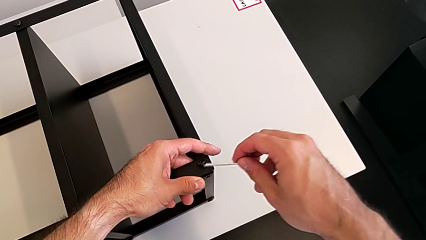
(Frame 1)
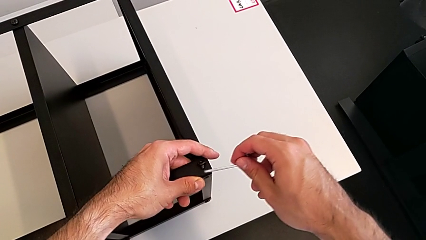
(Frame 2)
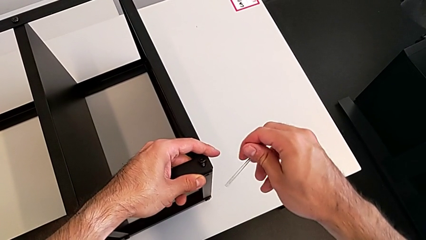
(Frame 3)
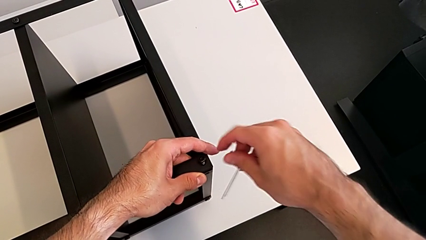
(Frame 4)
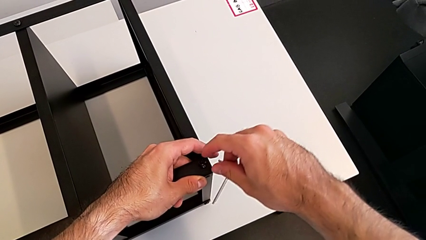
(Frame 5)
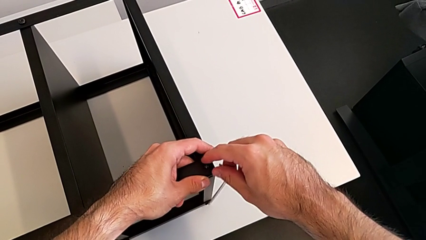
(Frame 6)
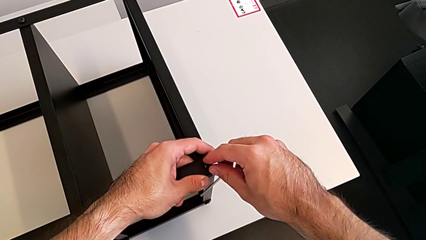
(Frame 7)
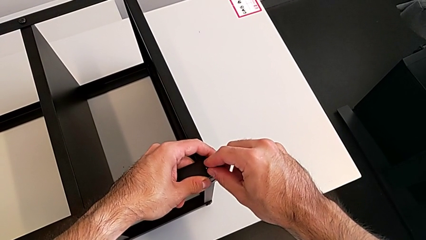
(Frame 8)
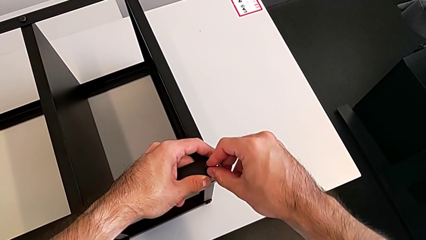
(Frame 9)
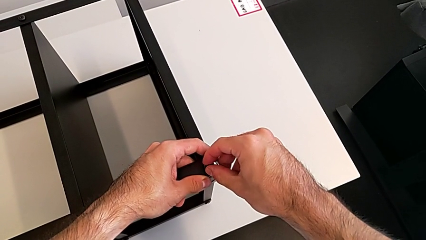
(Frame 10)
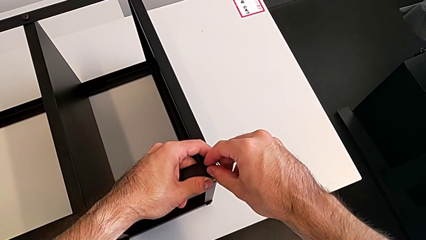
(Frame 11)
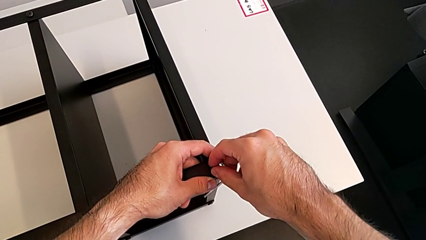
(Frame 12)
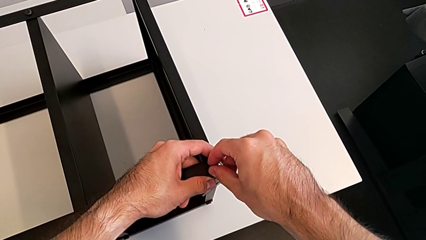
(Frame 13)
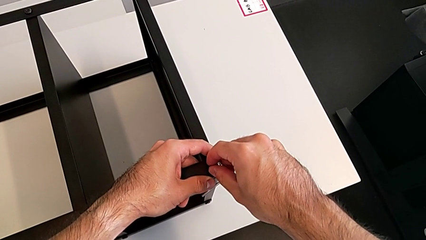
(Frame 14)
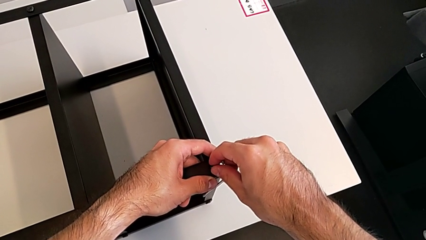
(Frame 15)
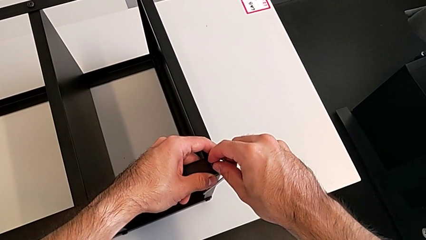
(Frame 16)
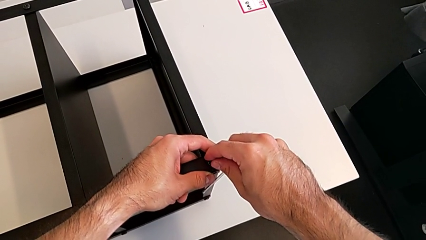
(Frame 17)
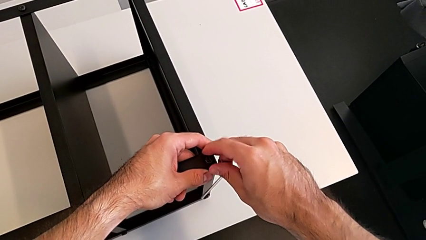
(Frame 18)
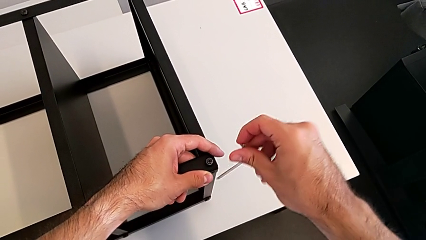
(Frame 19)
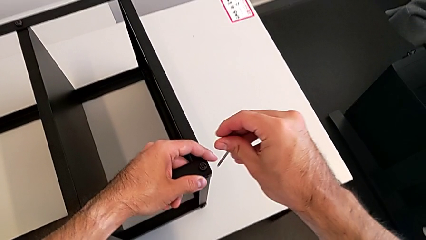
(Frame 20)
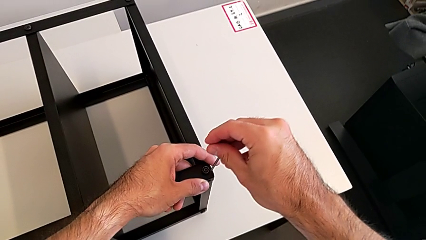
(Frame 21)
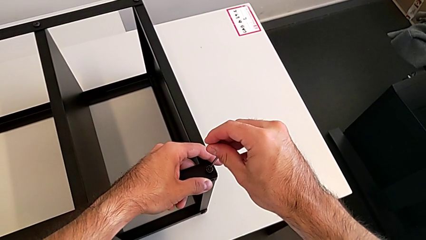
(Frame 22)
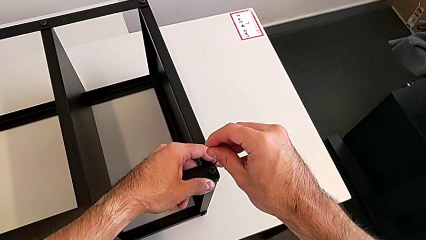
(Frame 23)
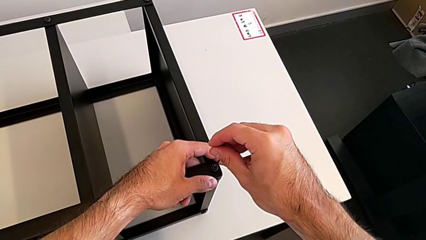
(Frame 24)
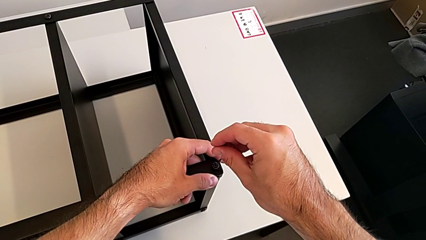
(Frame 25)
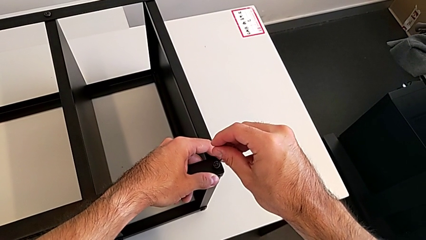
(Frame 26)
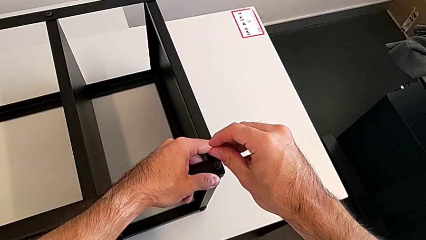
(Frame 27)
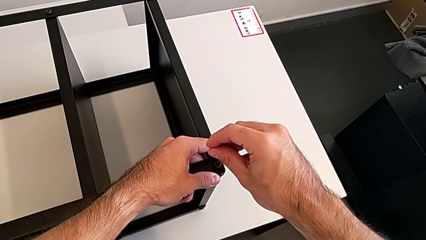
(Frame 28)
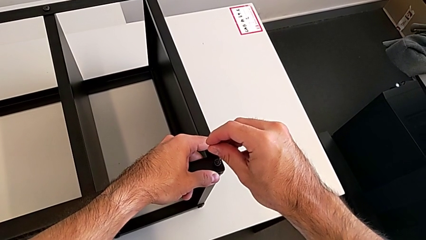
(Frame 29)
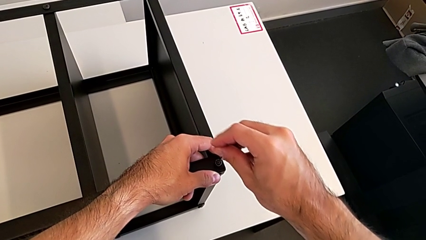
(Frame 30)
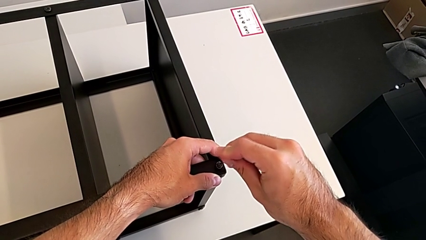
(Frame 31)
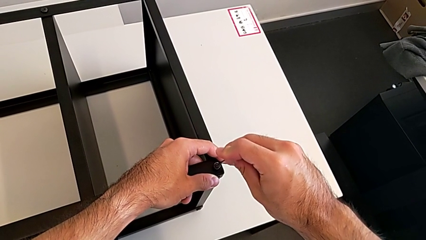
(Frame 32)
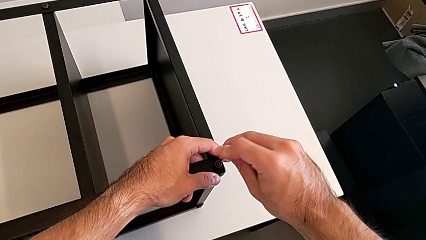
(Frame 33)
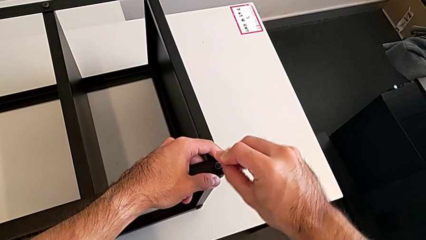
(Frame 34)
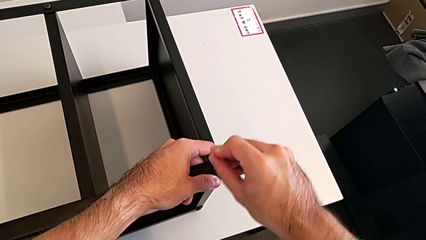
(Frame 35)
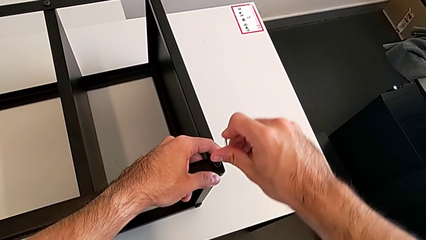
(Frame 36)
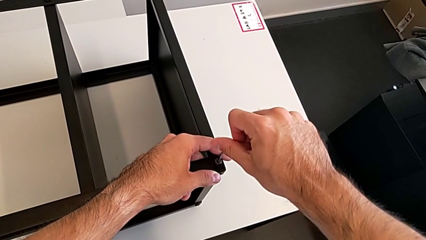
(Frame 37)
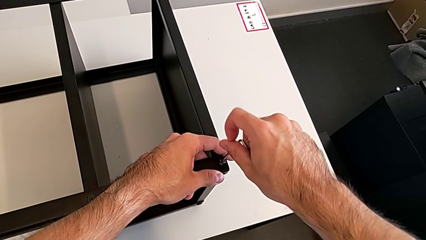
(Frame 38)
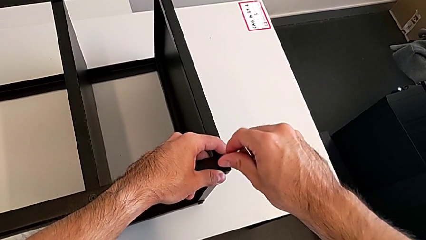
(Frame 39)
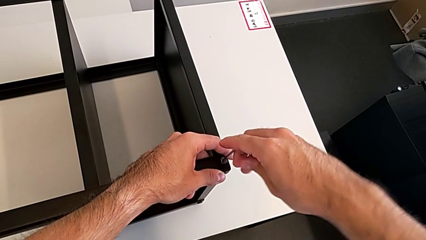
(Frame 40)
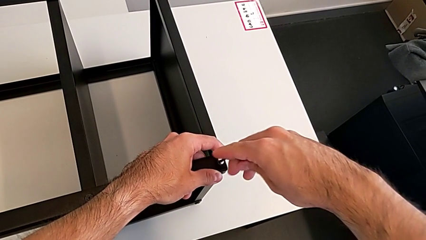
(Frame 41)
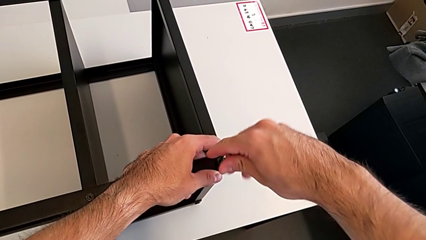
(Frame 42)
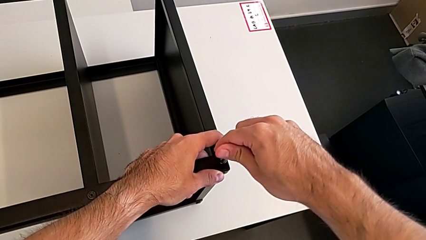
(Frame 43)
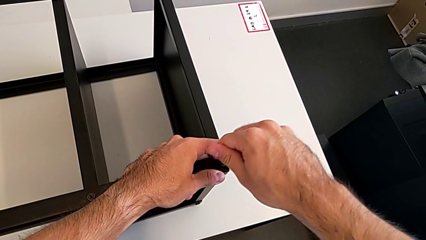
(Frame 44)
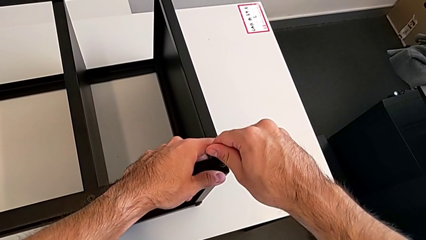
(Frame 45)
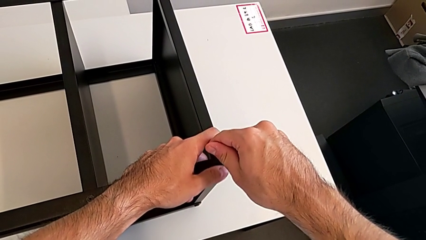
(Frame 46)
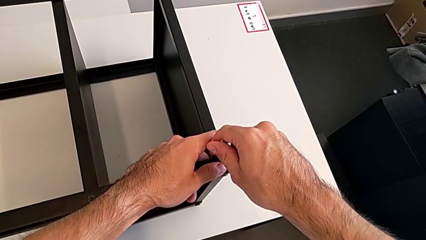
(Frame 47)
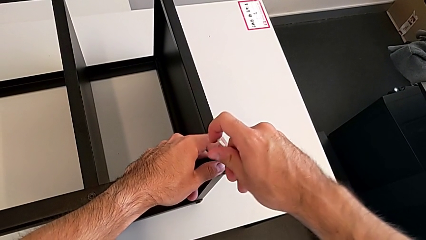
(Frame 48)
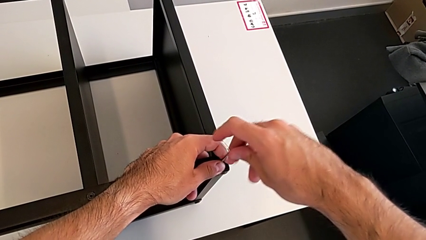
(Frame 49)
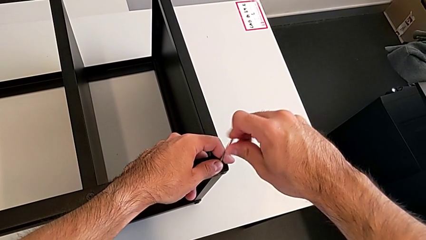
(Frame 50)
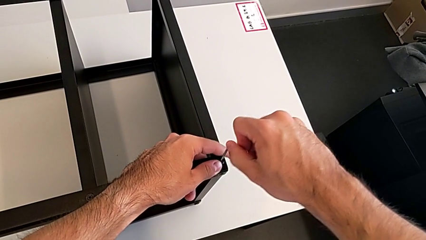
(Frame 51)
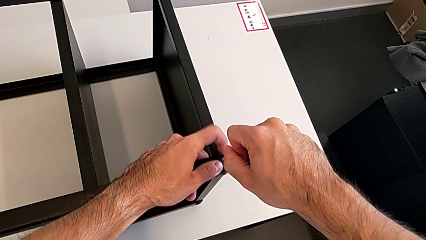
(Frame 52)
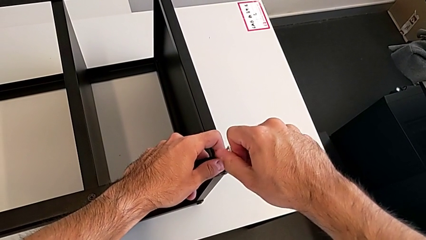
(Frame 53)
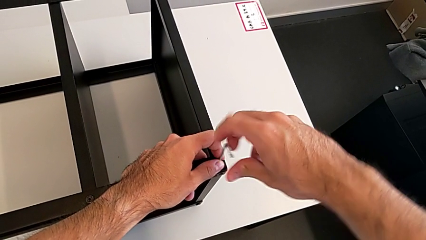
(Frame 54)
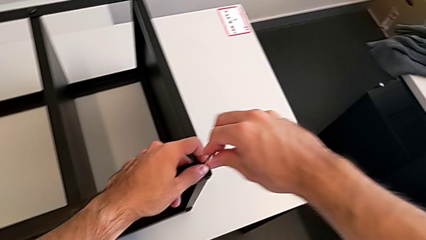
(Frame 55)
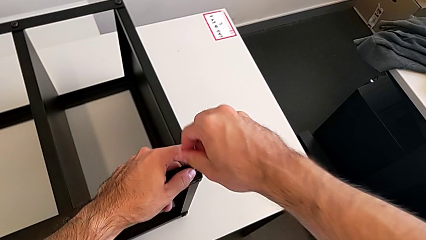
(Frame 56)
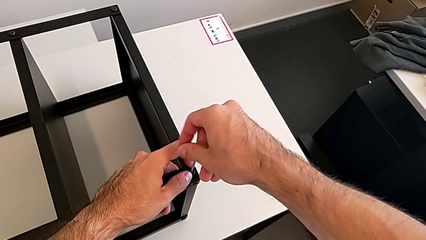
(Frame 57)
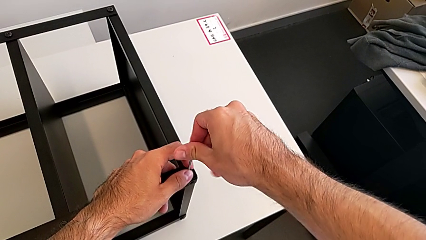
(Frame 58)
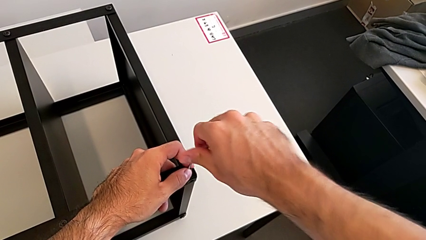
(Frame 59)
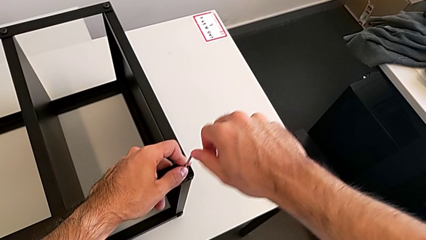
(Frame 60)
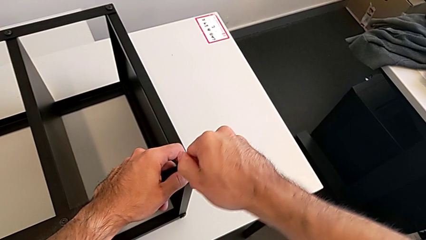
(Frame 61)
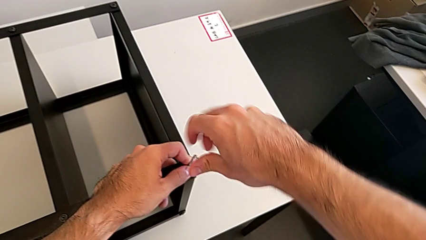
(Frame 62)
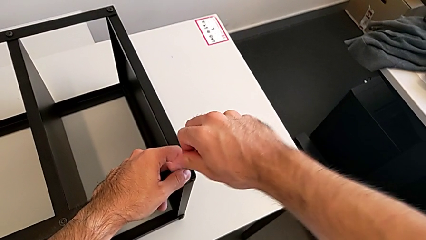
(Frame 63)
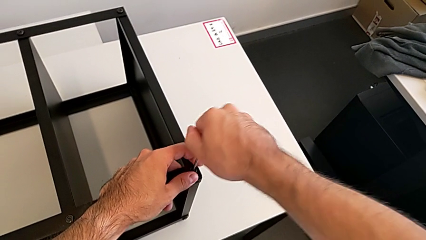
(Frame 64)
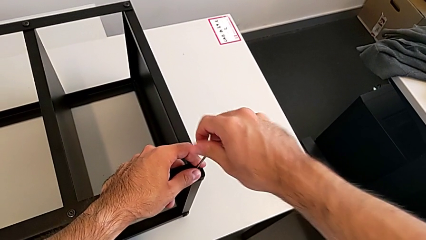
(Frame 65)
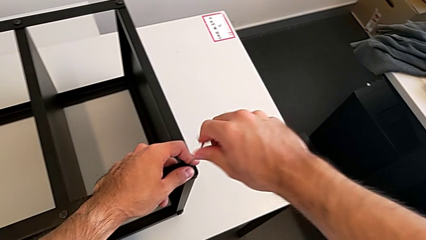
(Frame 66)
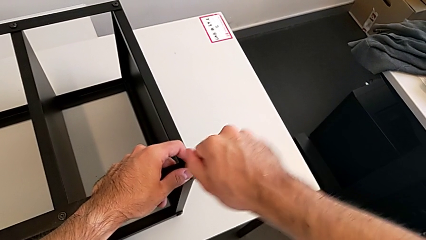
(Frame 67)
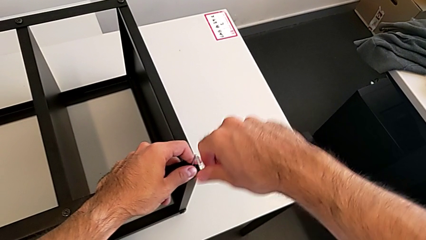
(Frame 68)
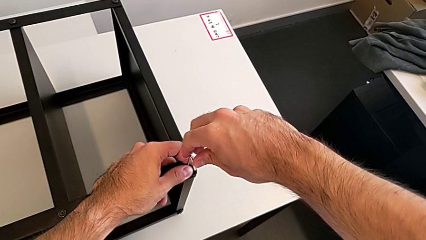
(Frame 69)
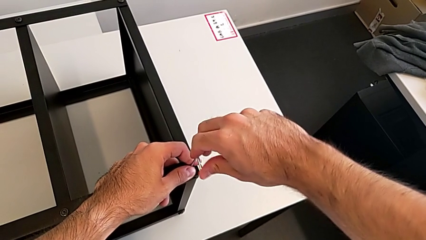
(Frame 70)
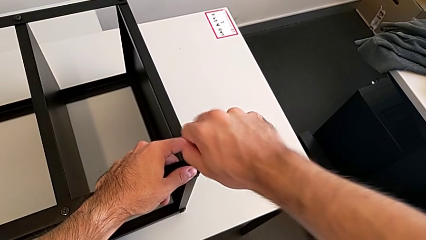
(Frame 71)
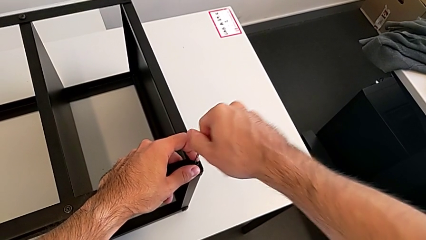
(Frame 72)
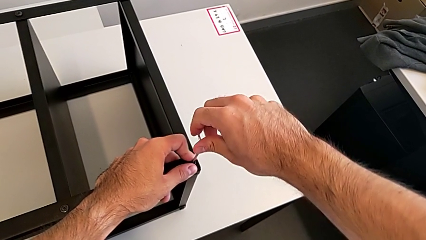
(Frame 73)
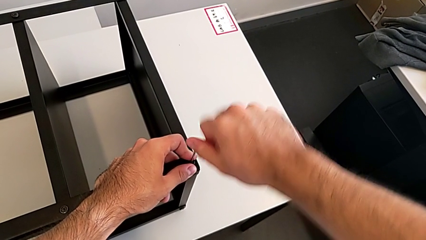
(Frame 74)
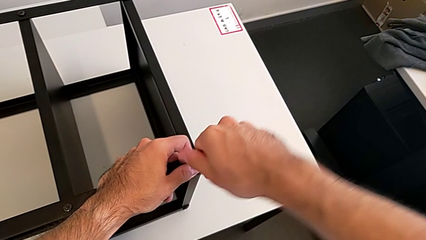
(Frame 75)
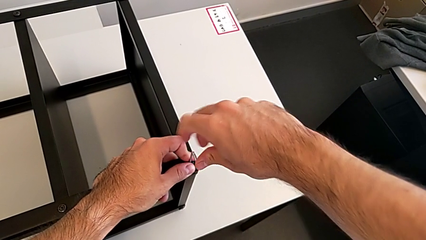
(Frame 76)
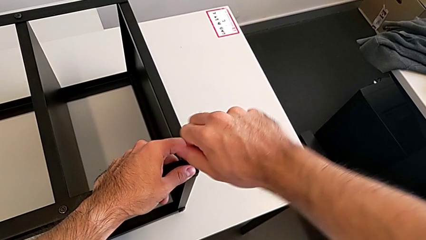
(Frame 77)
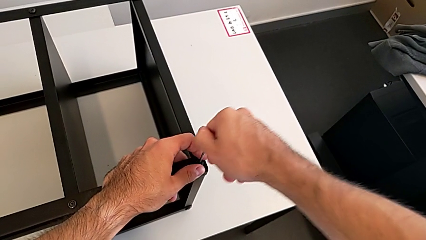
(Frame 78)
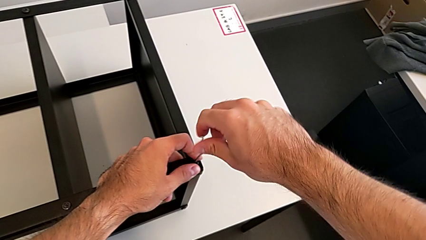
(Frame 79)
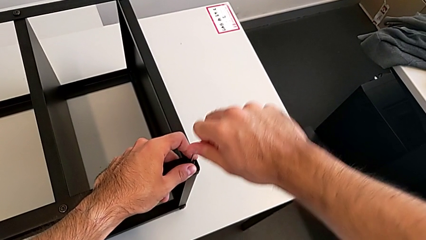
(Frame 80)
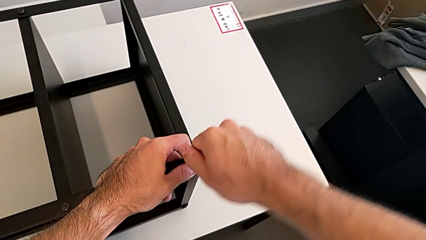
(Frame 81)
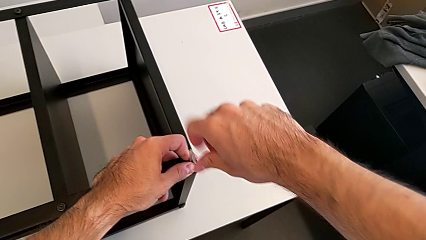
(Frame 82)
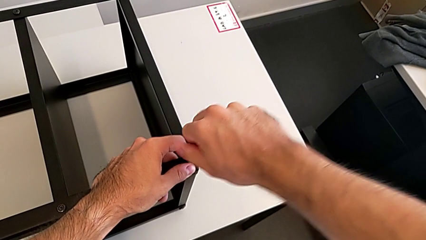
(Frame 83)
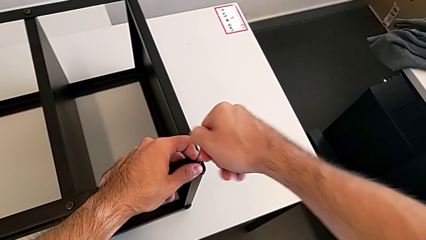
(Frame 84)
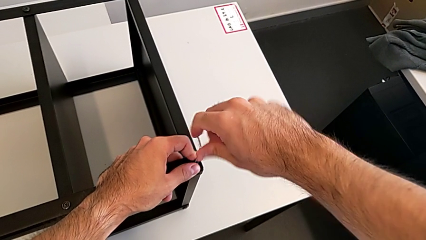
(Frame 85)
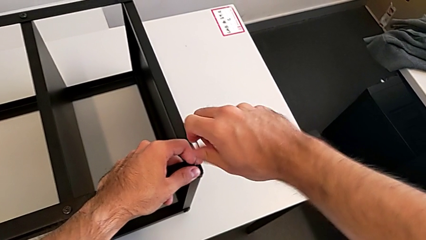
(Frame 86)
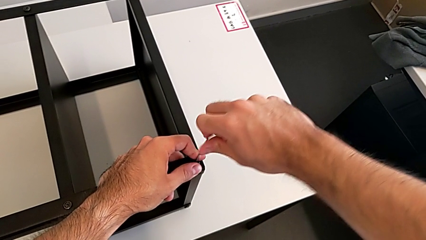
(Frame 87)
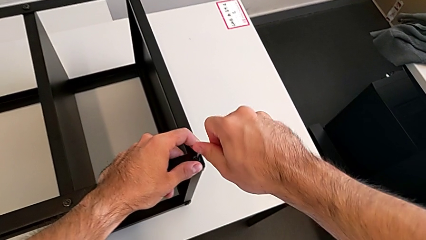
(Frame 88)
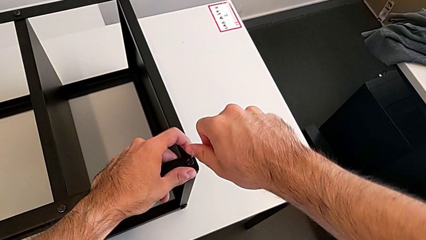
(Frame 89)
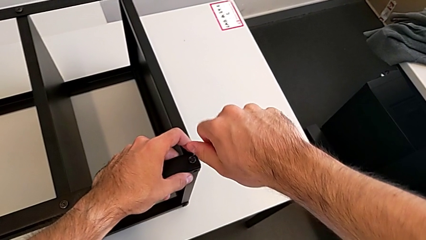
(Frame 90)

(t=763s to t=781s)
The camera wearer is screwing the first leg to the top shelf of the table. They keep inserting the Allen wrench and screw the hex socket head.
